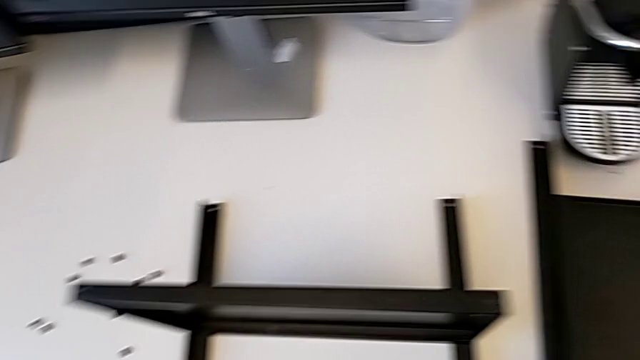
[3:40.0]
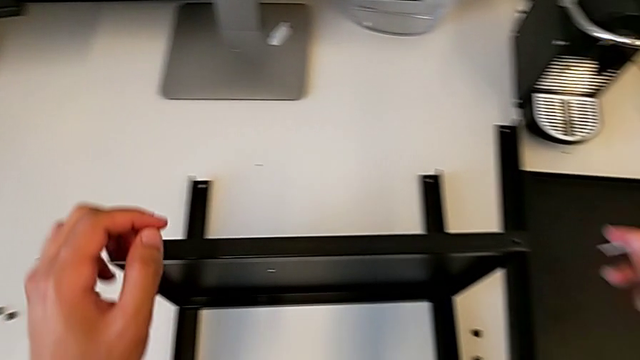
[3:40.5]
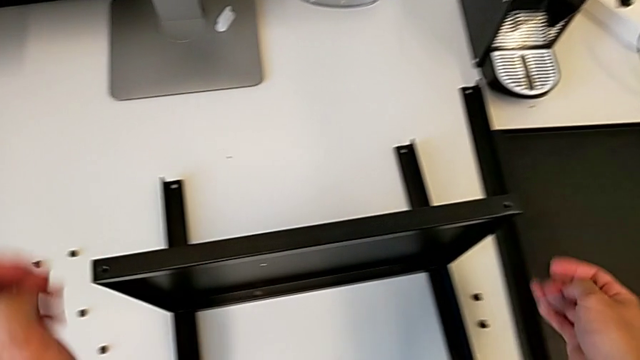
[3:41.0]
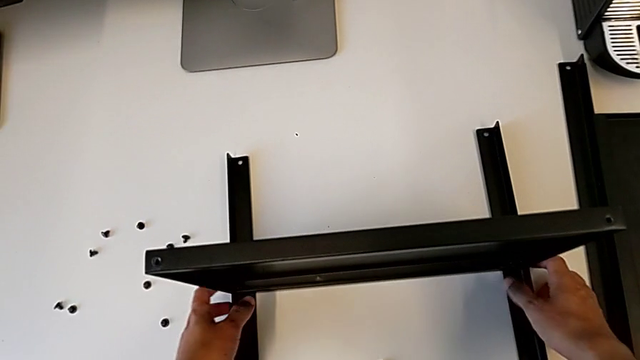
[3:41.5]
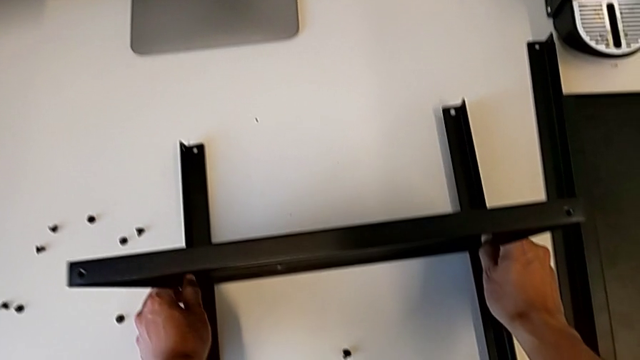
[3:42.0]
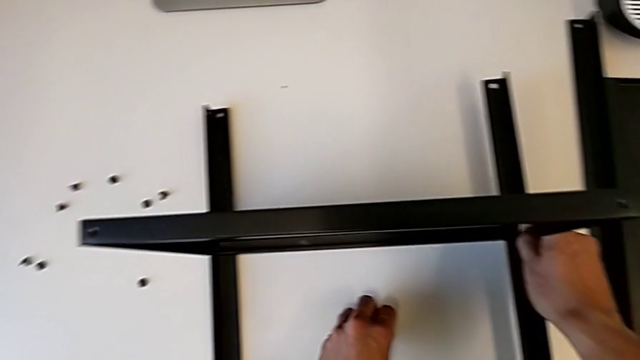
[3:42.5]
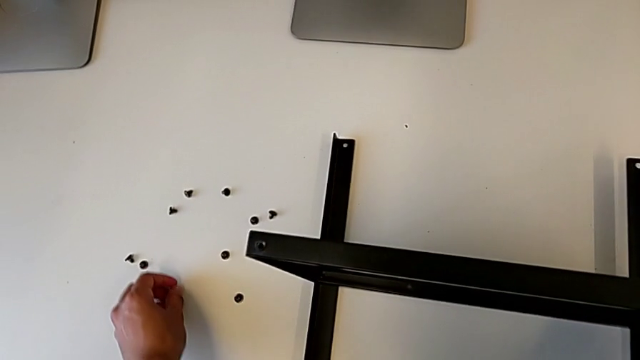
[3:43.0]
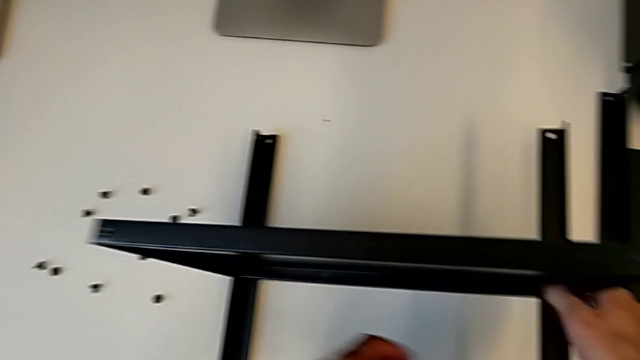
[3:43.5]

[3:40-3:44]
The camera wearer is disassembling the second leg. They grab the black nightstand, grab the hex socket head and place it.

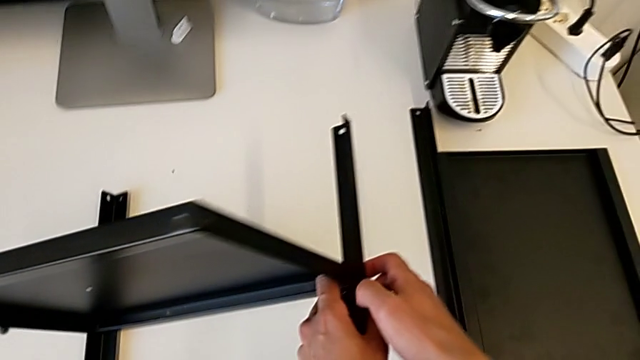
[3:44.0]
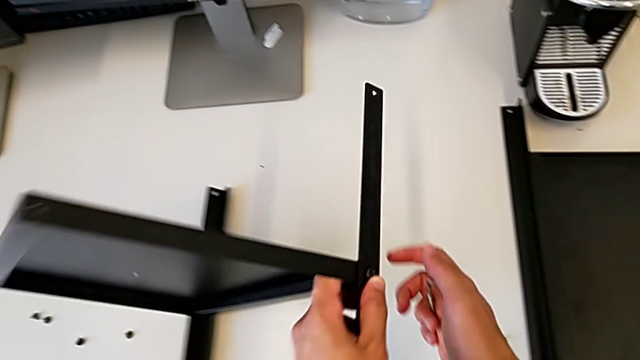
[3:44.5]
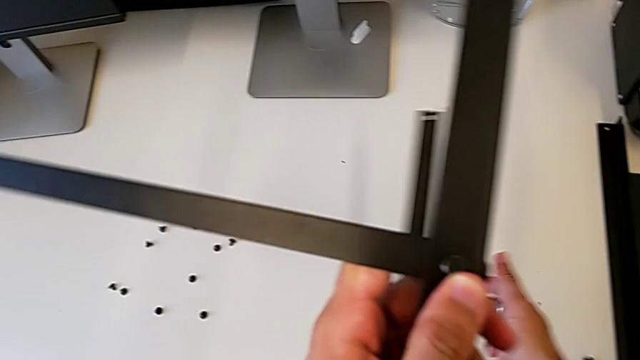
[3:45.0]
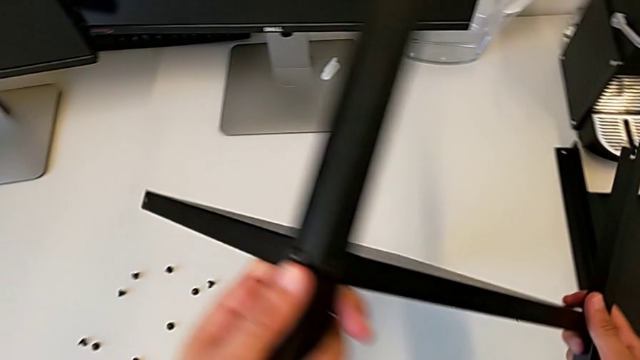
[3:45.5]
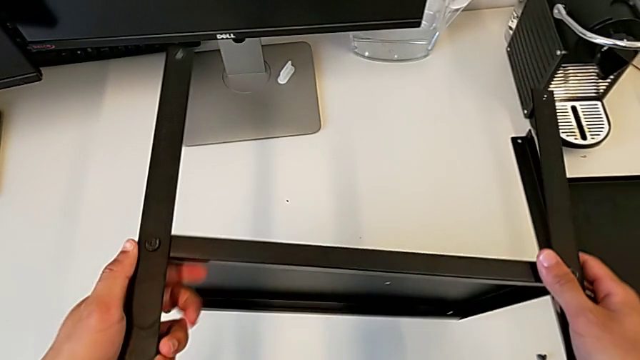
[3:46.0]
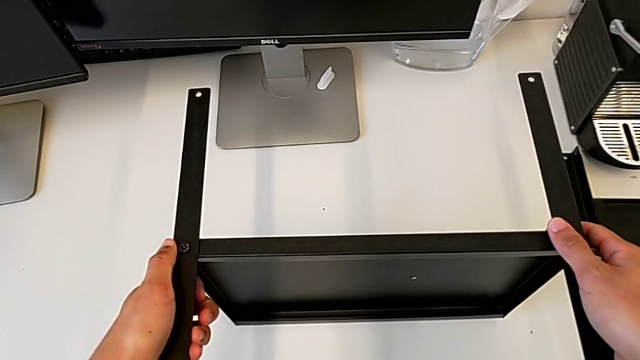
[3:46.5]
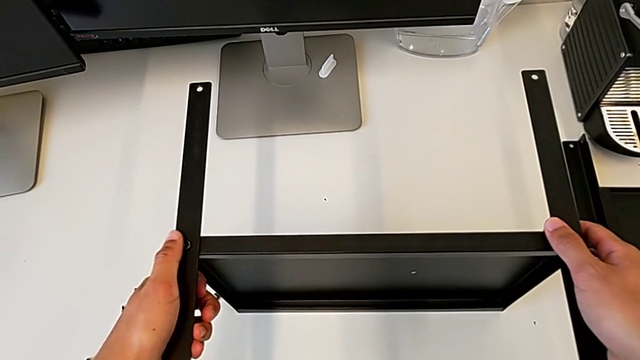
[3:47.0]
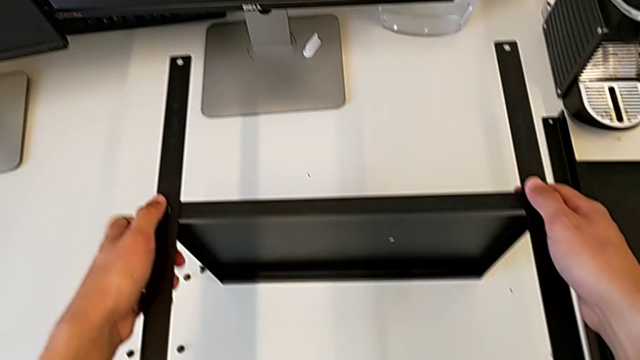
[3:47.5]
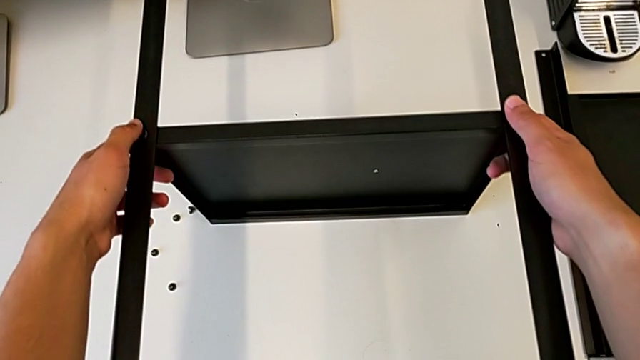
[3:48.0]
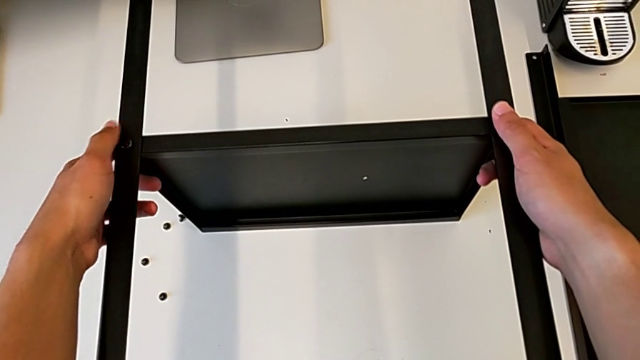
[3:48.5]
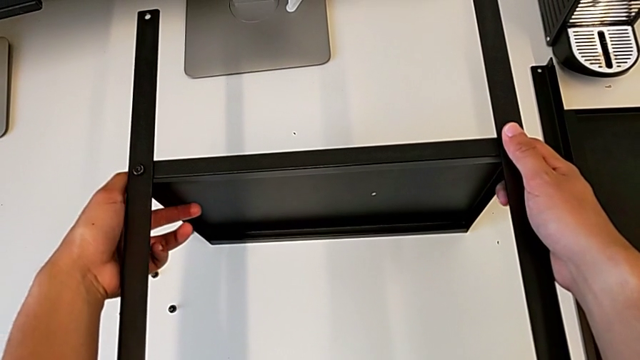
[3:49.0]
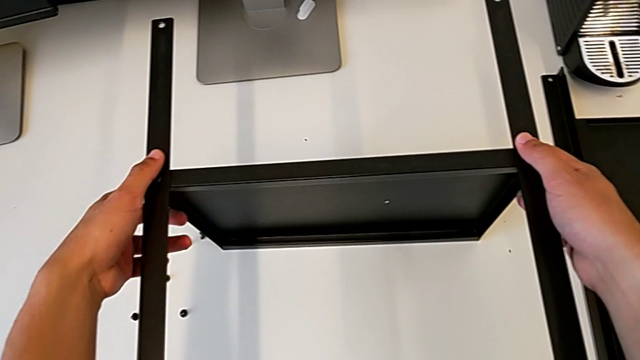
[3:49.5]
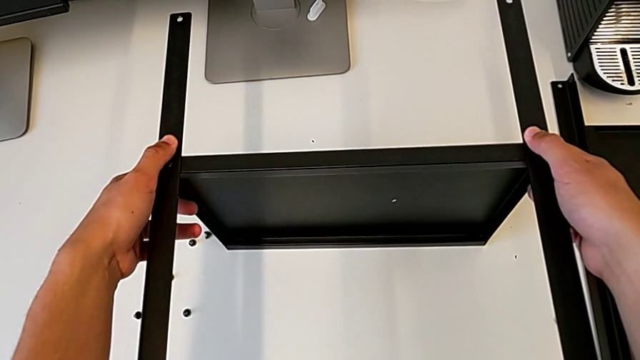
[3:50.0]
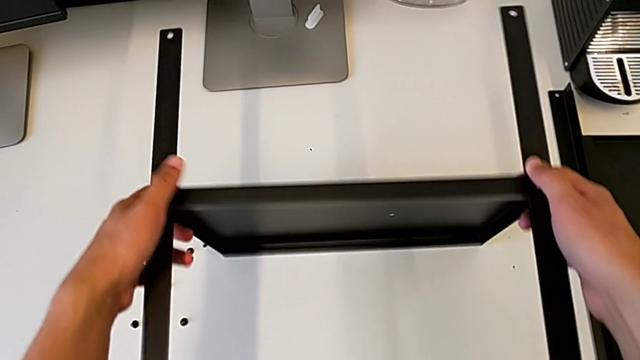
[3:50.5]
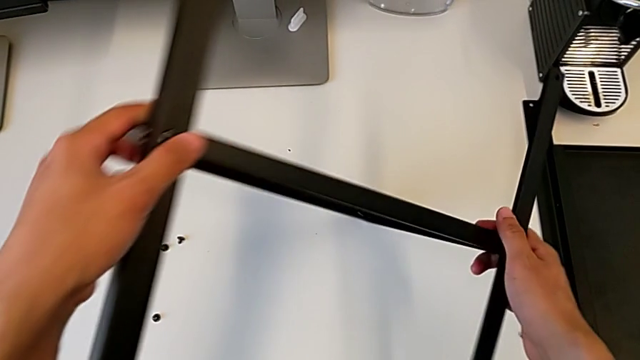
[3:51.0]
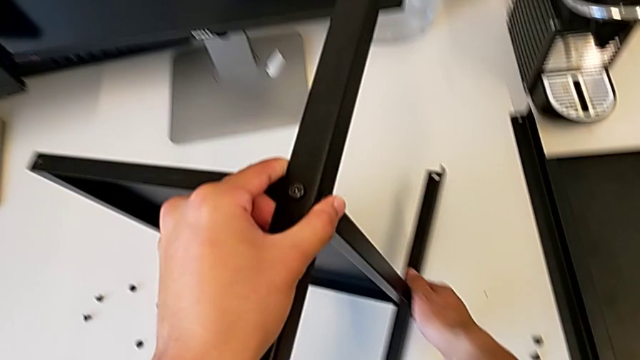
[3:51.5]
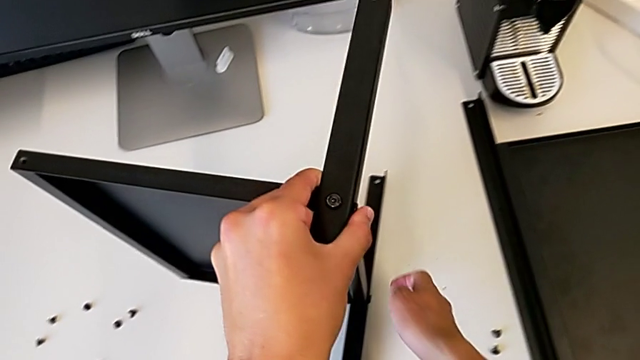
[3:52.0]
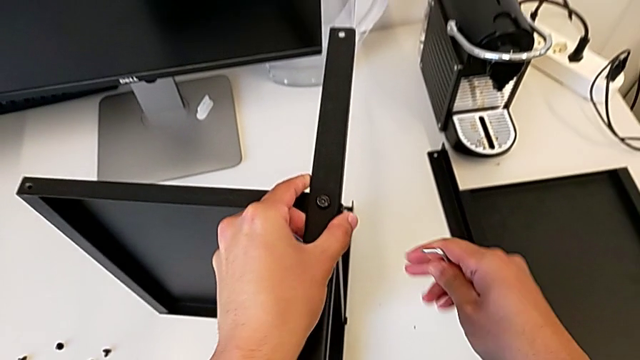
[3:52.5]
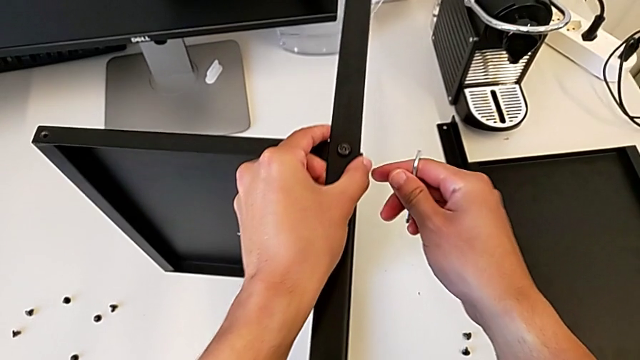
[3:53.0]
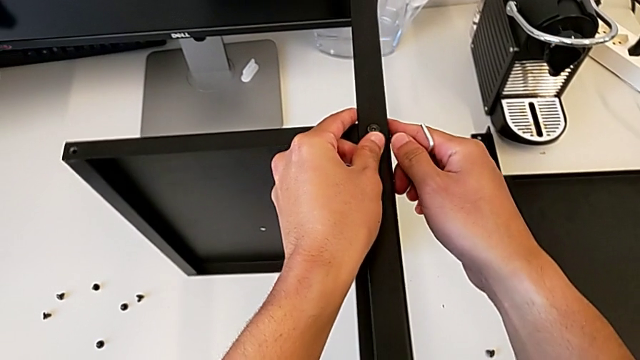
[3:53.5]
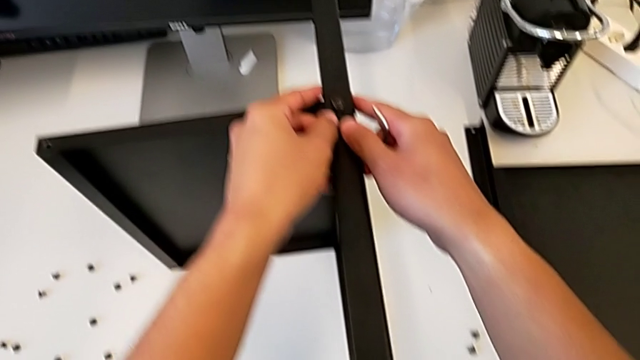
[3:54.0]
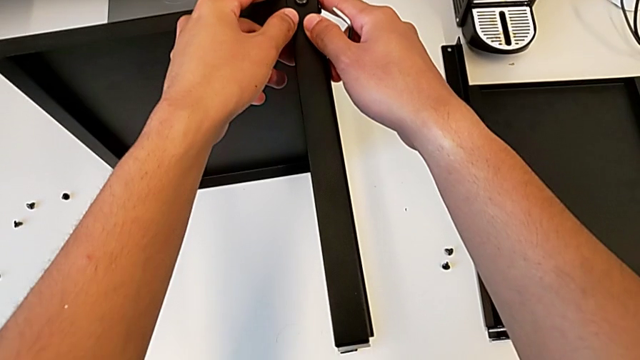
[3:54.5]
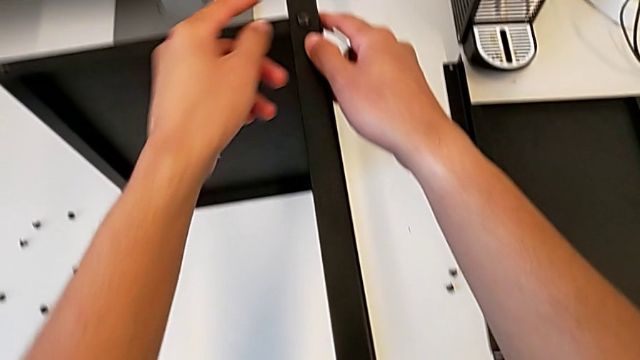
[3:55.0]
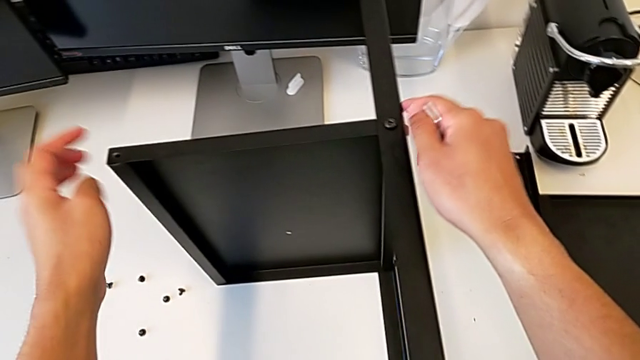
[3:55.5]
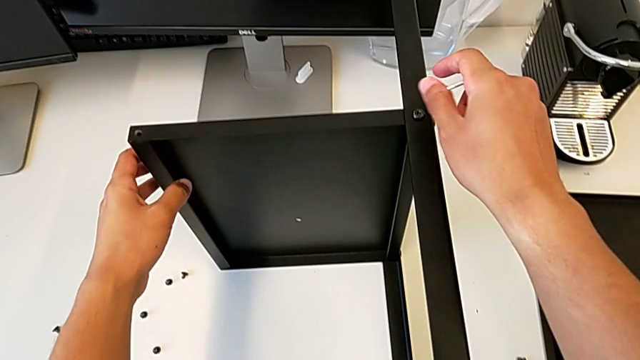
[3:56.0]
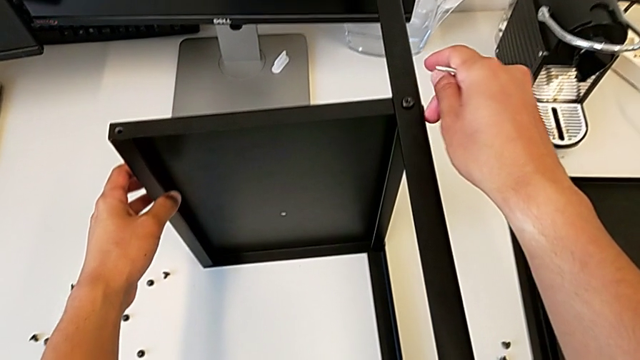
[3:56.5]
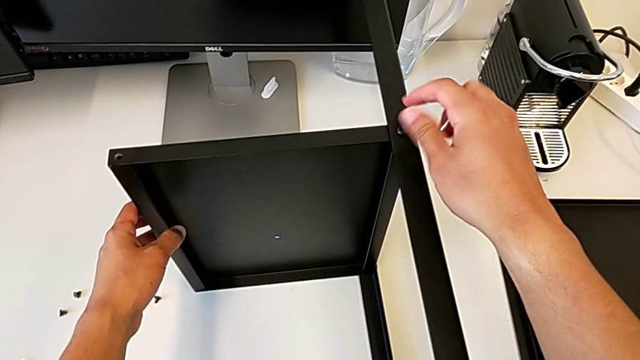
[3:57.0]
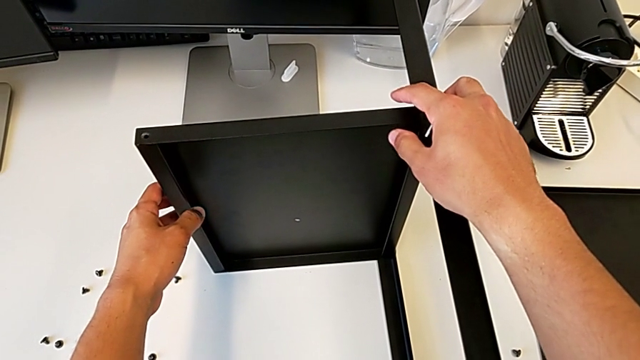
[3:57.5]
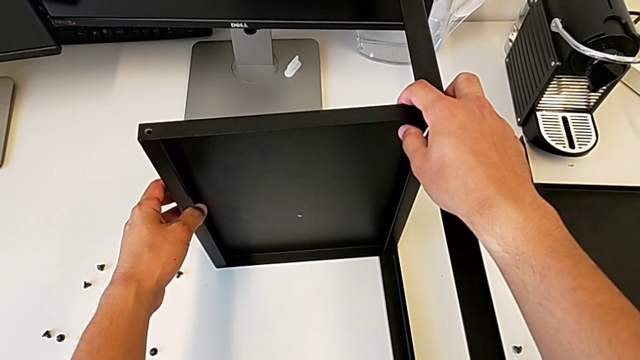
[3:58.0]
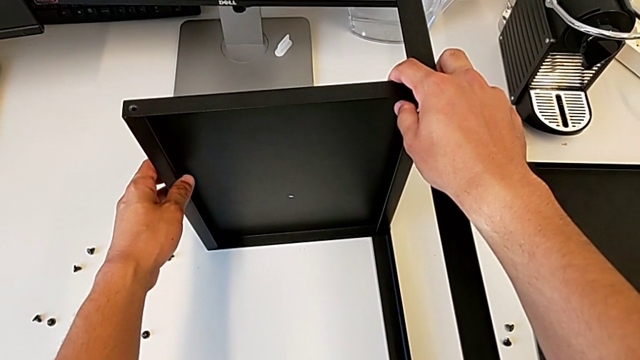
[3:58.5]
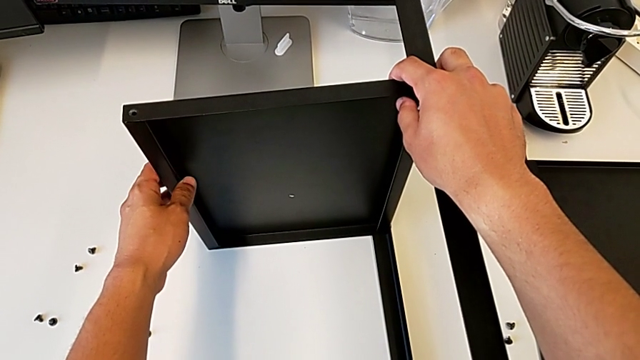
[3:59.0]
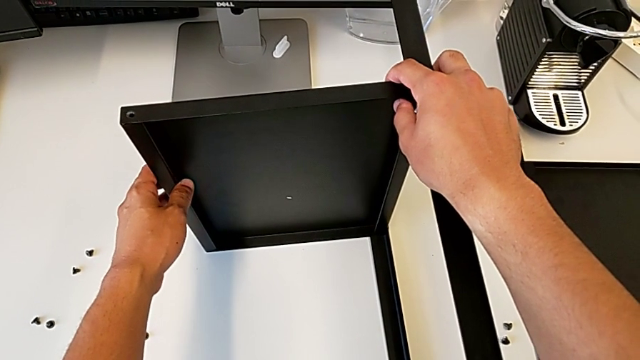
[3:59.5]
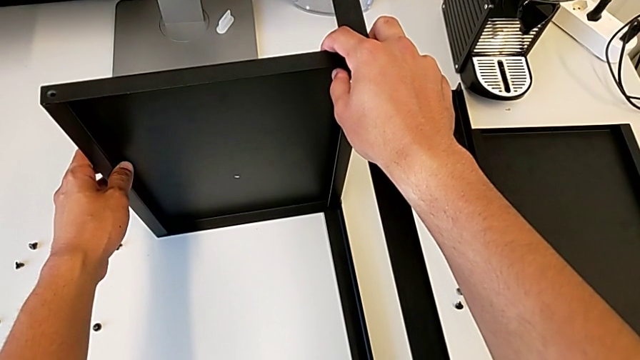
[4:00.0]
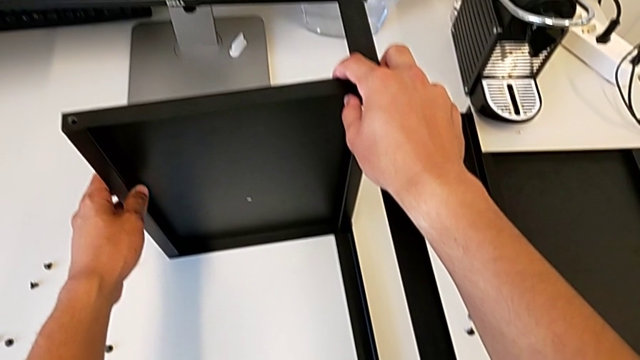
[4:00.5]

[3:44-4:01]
The camera wearer is flipping the table. They wrongly rotate the black nightstand twice.
